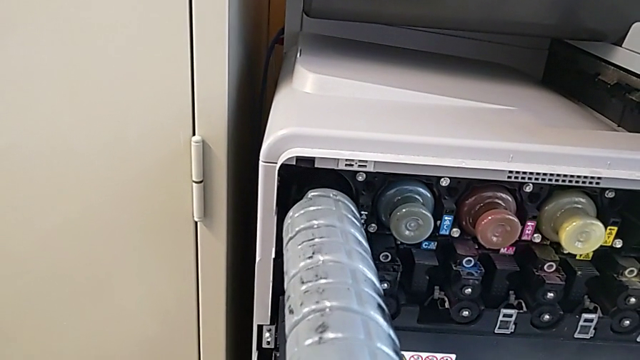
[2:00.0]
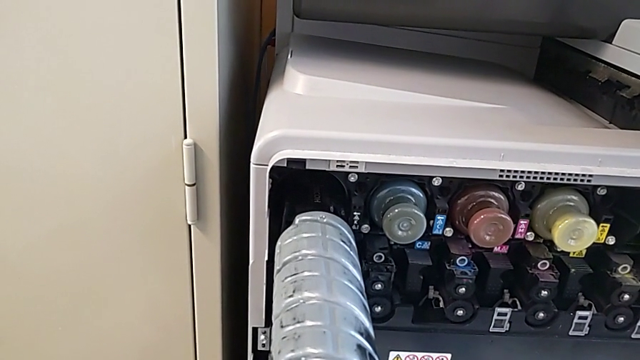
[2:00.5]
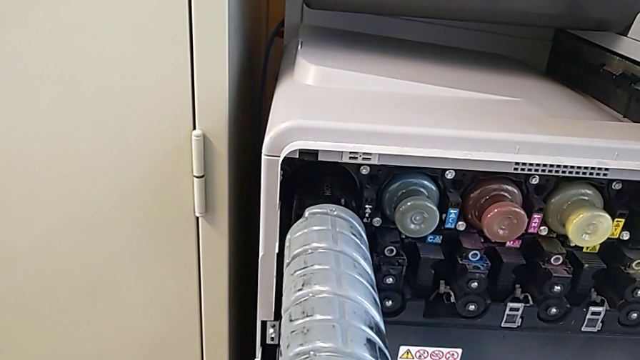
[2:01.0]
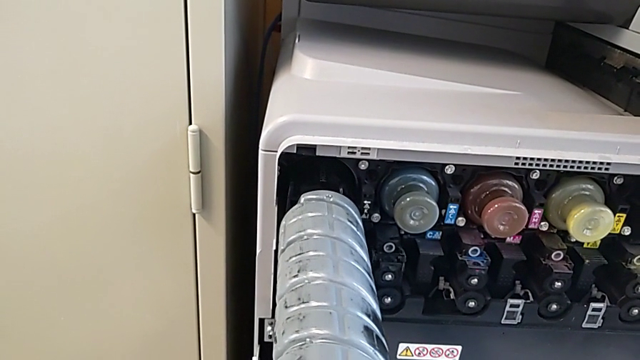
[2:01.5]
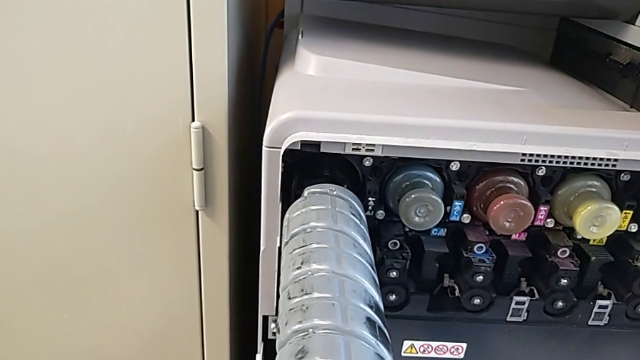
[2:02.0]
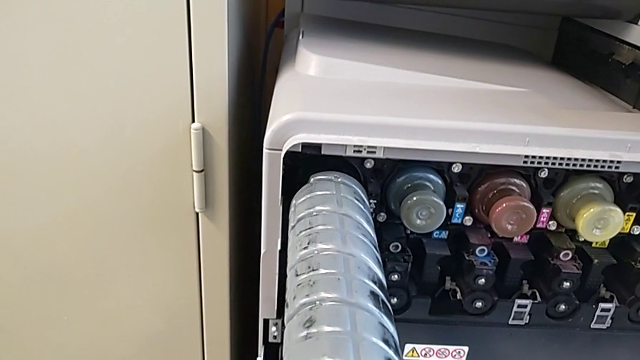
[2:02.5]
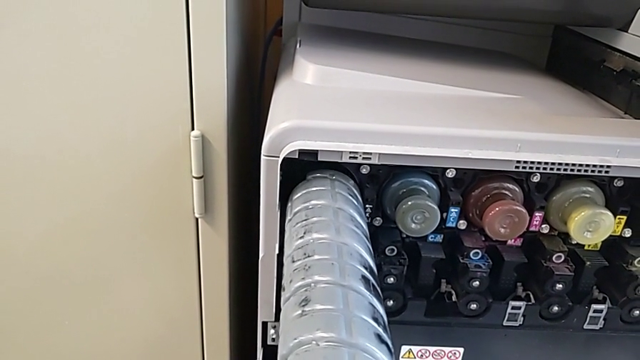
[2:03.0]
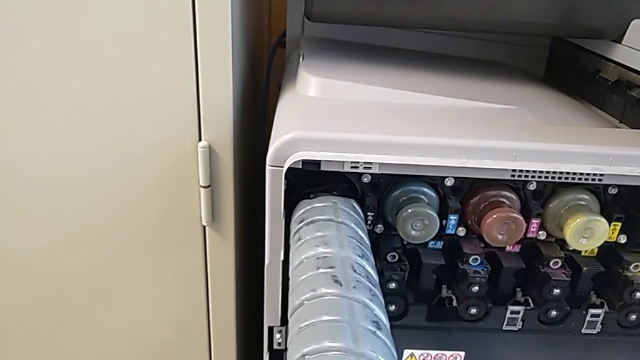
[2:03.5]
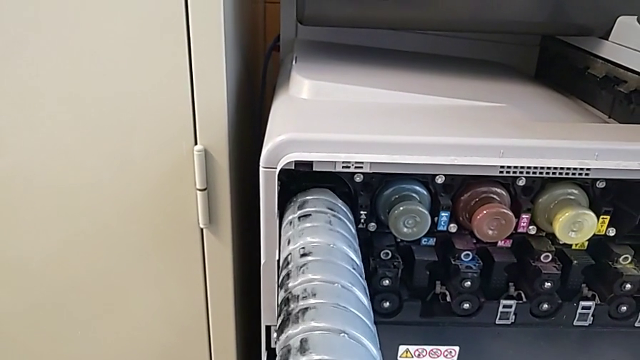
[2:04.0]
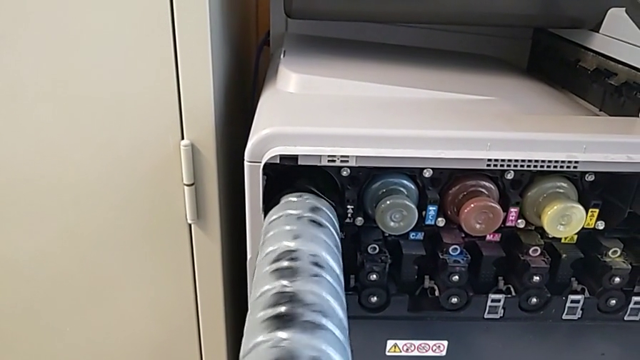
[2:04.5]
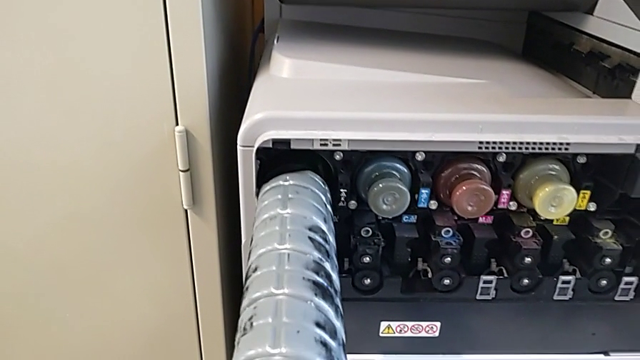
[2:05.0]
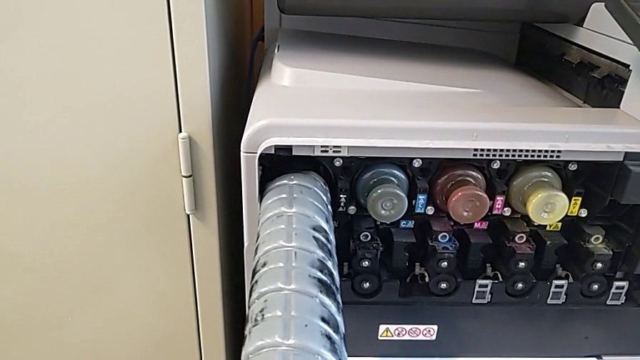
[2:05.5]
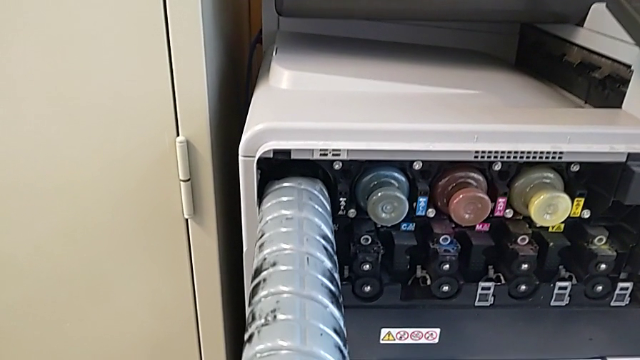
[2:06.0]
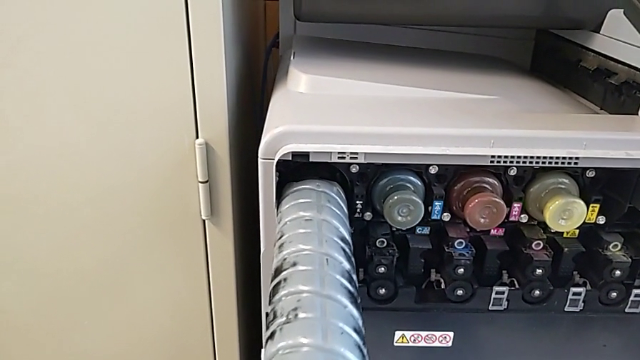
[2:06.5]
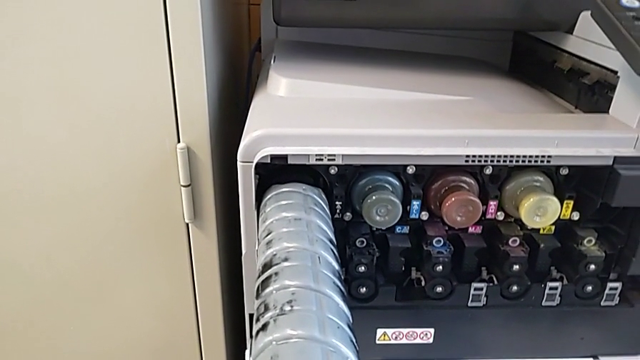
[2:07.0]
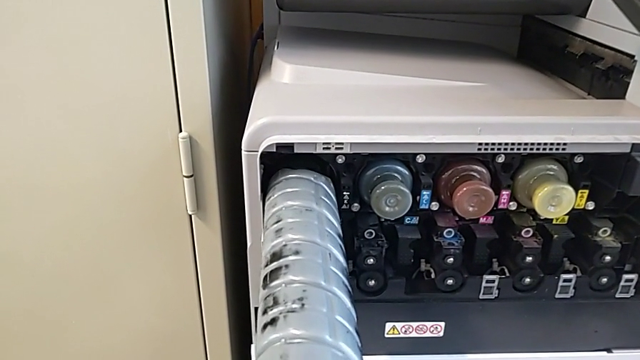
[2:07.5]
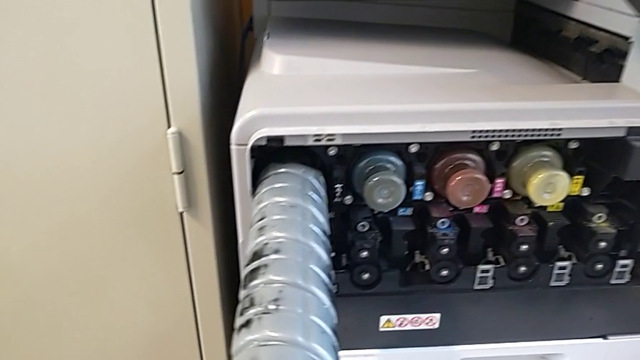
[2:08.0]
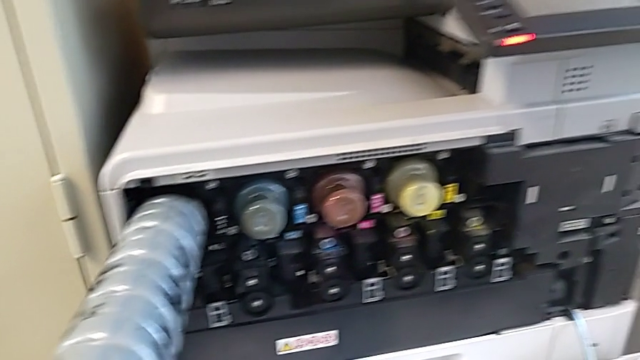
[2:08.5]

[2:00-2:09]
The camera wearer is exchanging the black ink cartridge. They rotate the new ink cartridge and hold it.

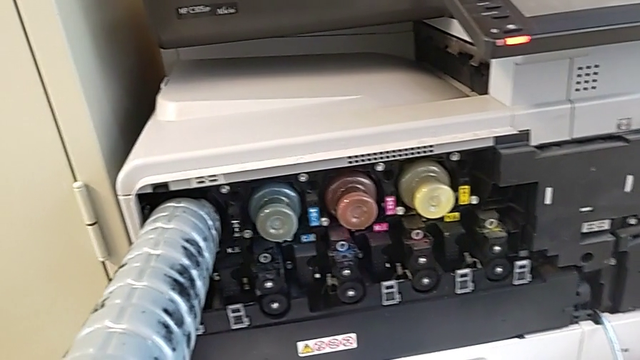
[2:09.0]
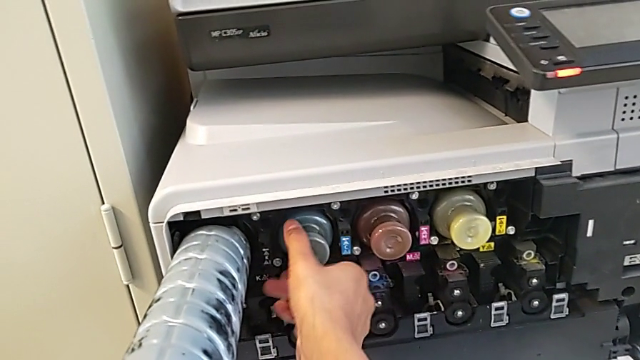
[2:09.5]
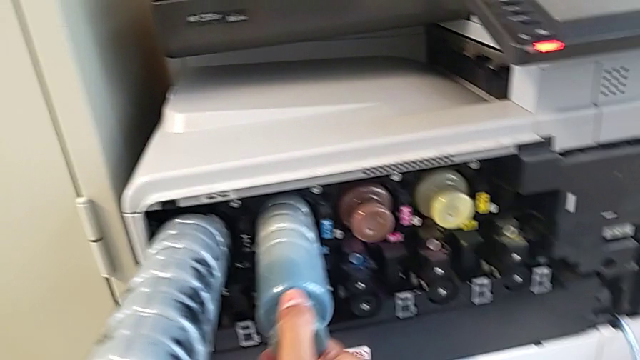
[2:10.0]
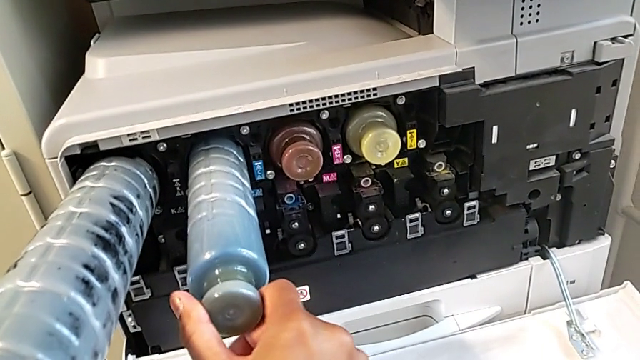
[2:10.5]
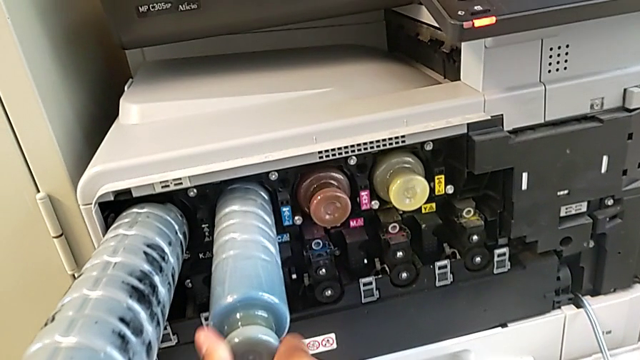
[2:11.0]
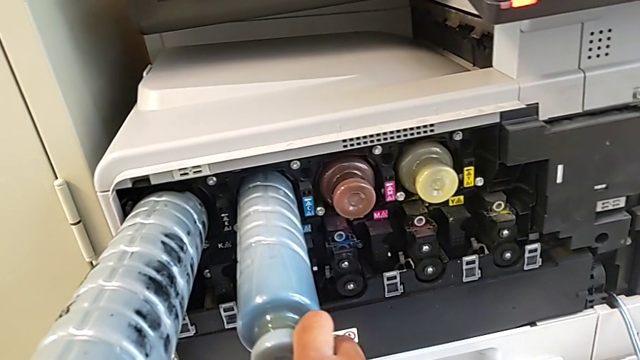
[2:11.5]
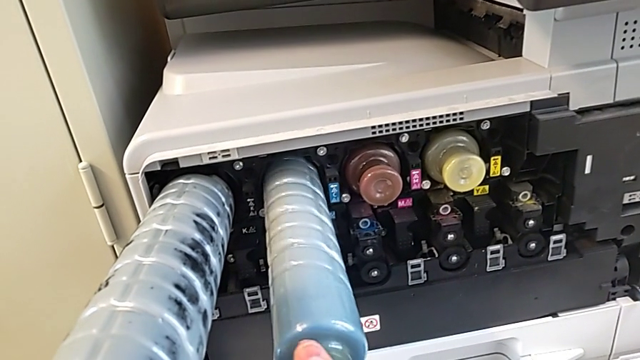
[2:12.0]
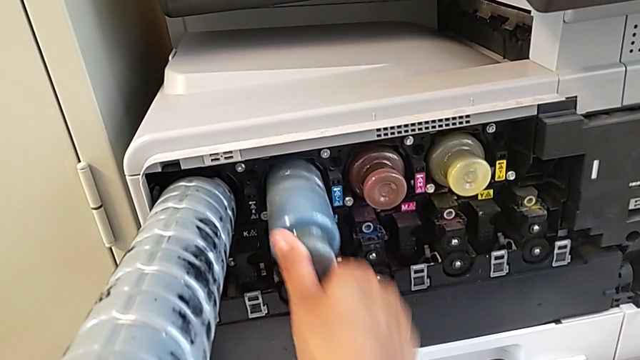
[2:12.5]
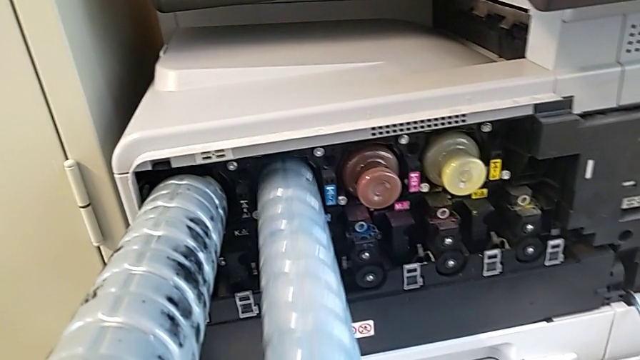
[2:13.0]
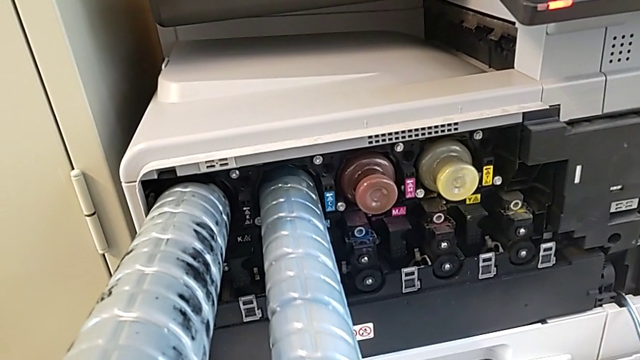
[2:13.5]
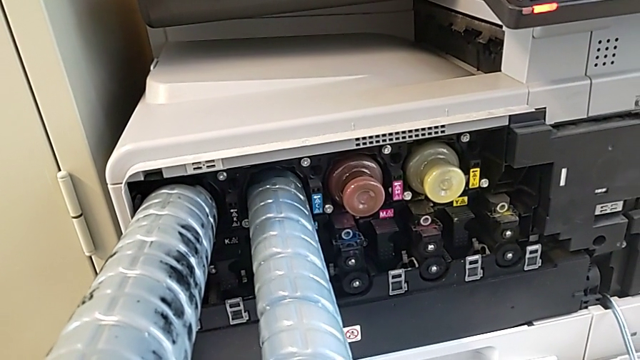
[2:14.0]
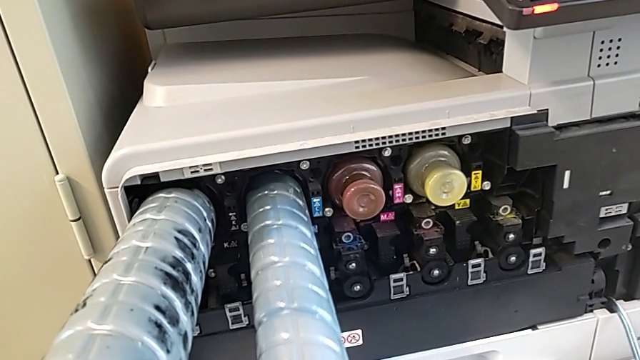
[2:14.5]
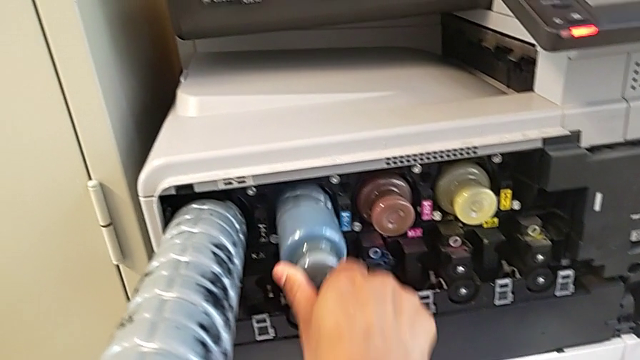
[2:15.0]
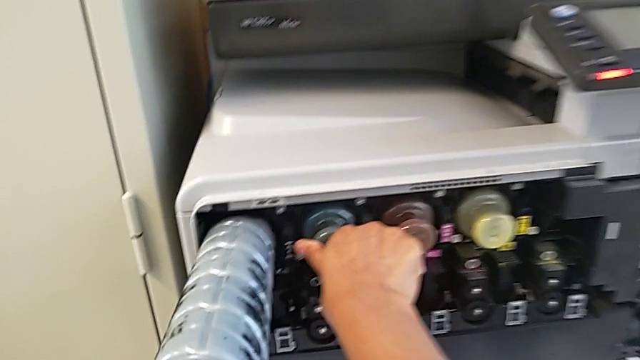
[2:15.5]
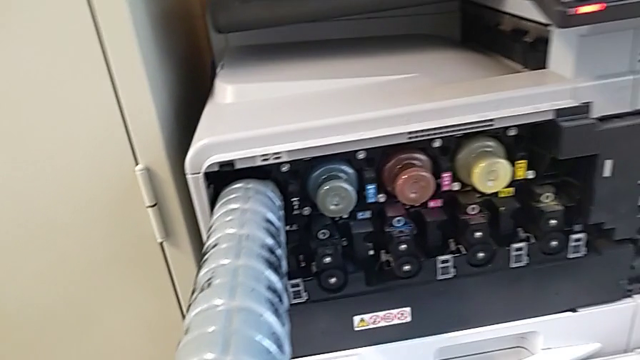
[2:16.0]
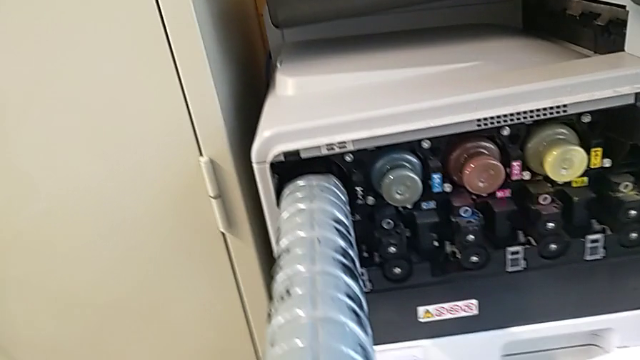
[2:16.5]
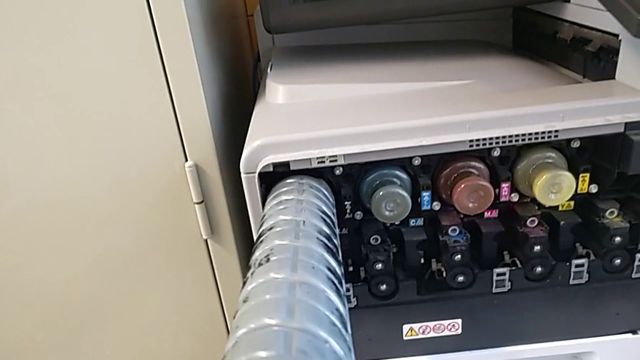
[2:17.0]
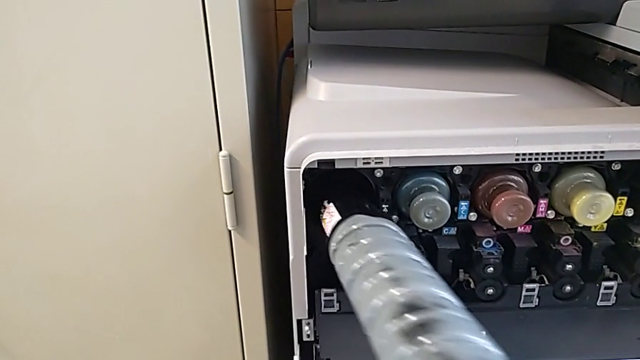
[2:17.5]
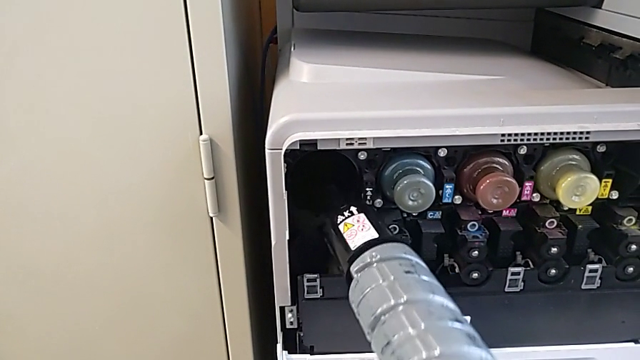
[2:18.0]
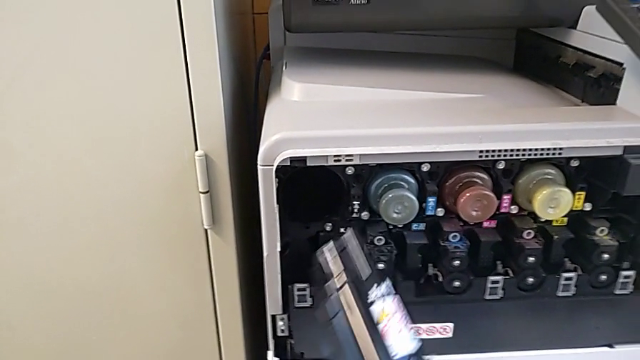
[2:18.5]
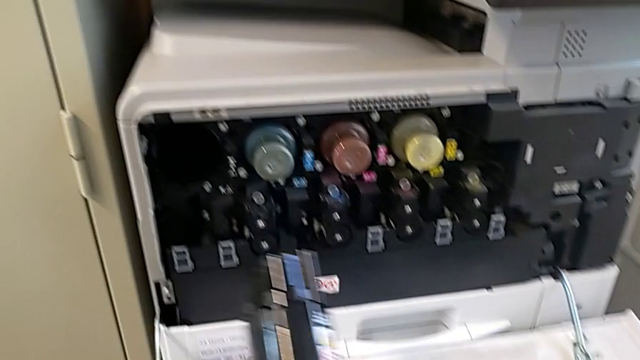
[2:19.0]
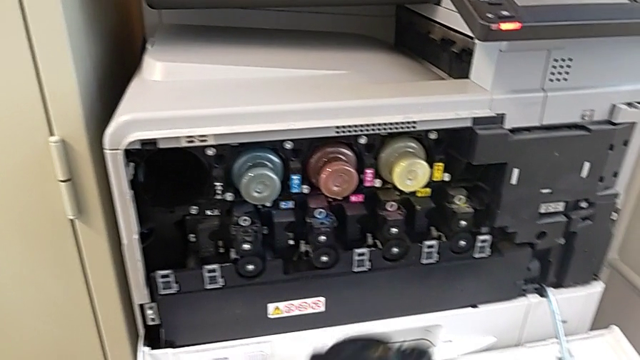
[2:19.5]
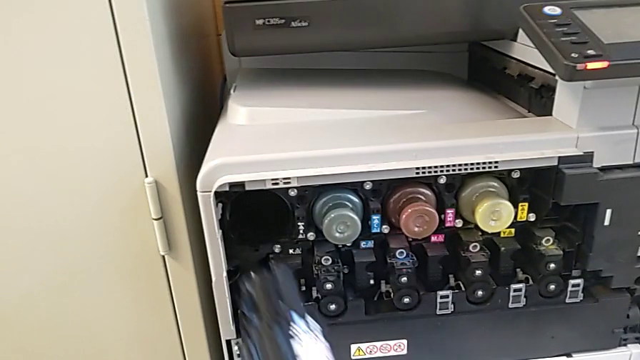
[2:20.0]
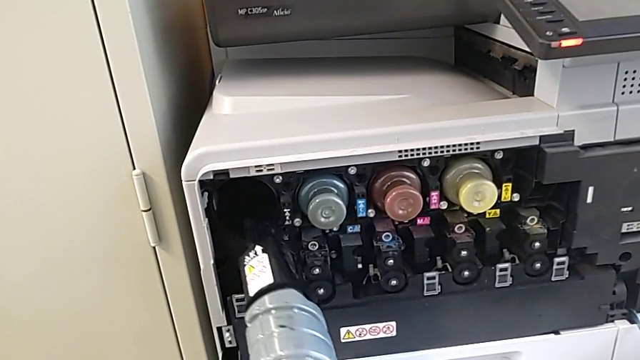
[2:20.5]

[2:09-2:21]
The camera wearer is exchanging the black ink cartridge. They grab the blue ink cartridge, pull it, rotate it, pull it, push it, withdraw the new ink cartridge and begin to hold it.
